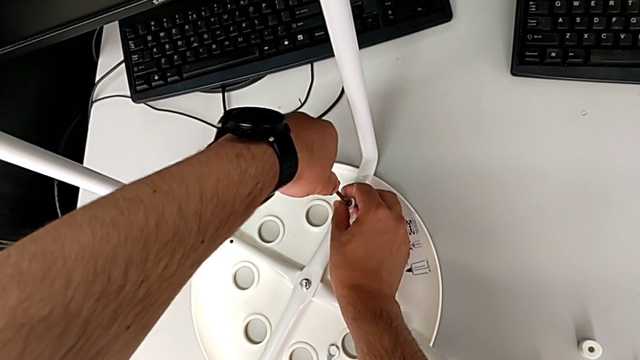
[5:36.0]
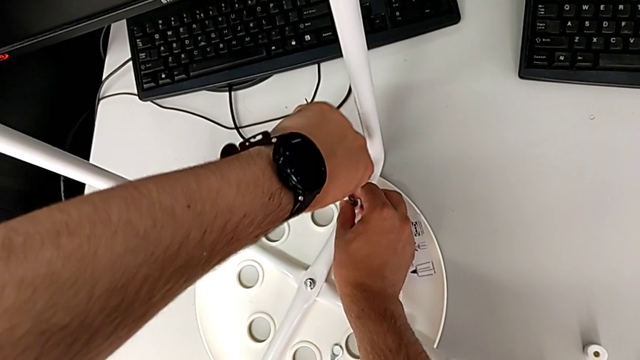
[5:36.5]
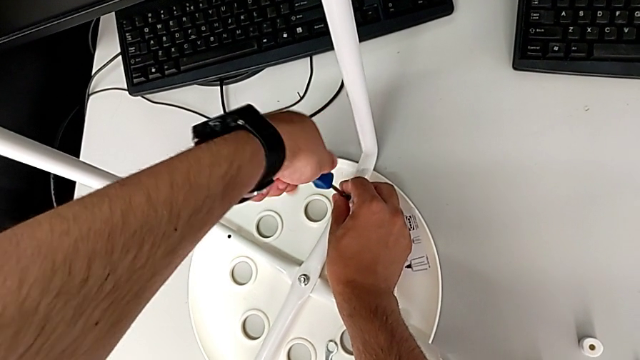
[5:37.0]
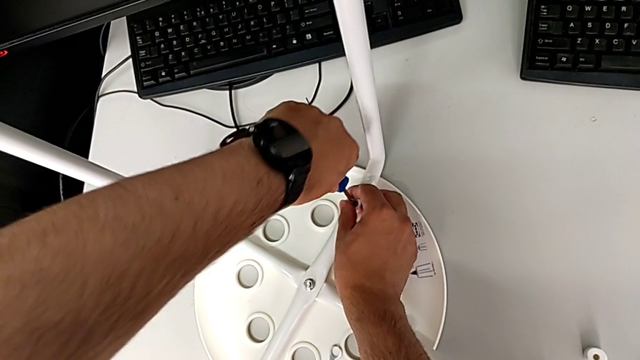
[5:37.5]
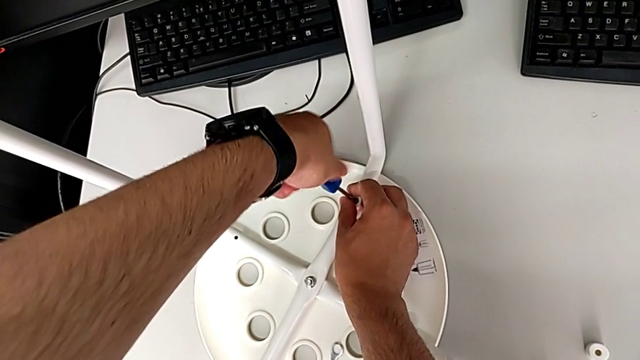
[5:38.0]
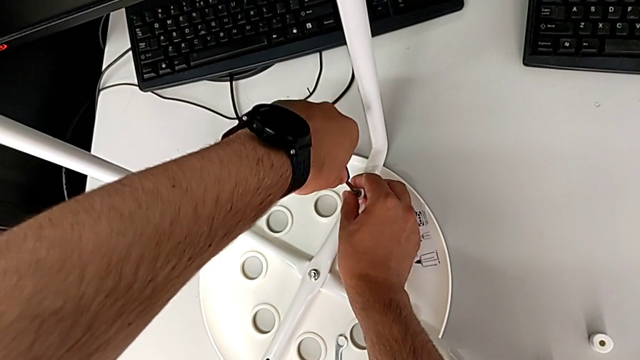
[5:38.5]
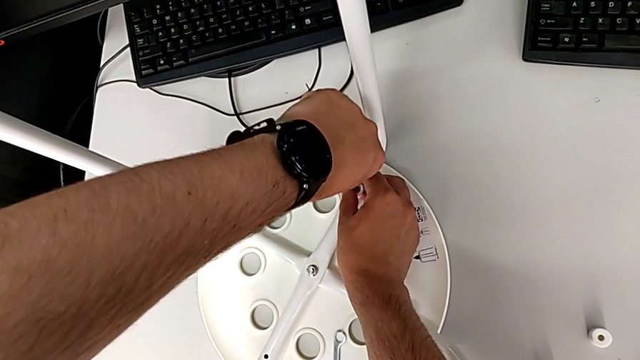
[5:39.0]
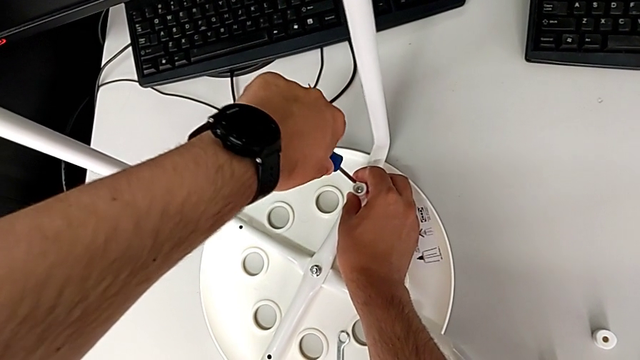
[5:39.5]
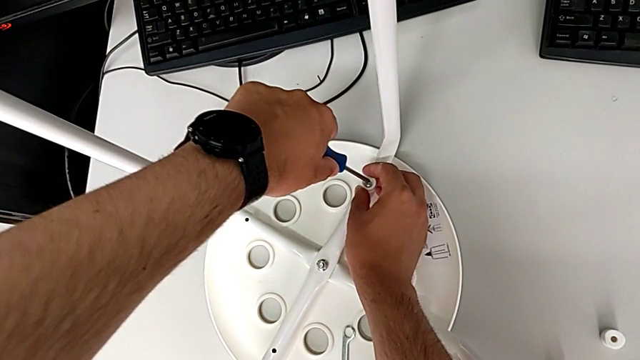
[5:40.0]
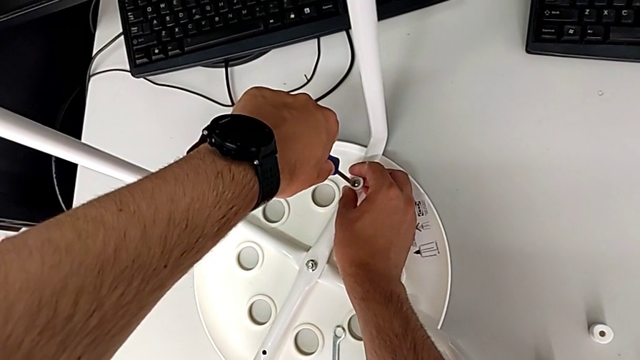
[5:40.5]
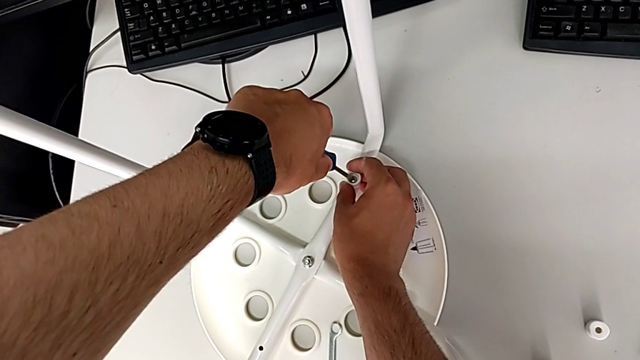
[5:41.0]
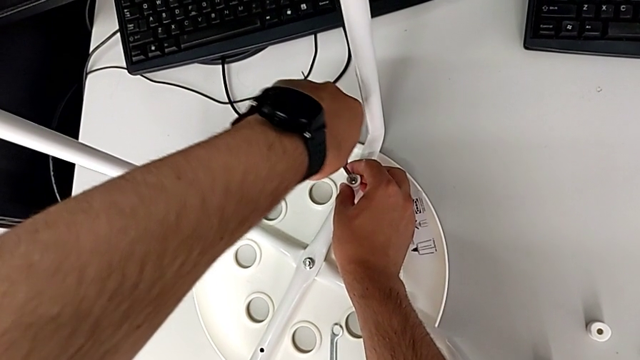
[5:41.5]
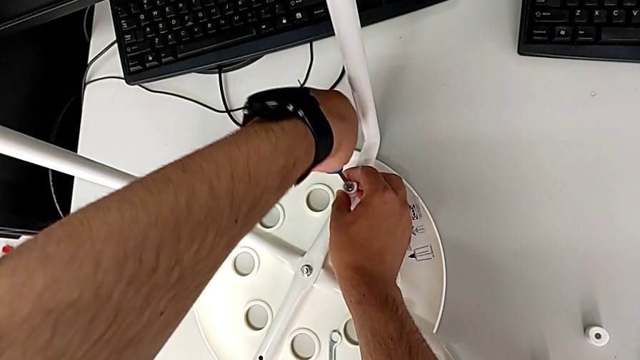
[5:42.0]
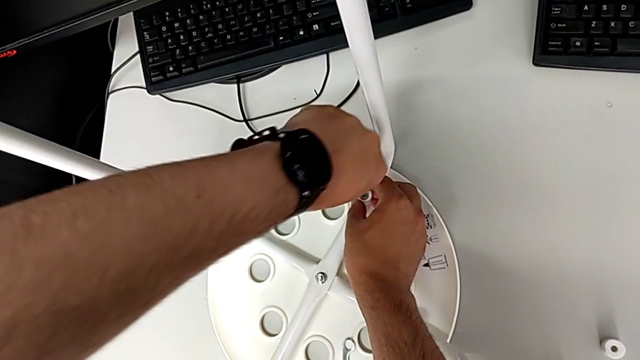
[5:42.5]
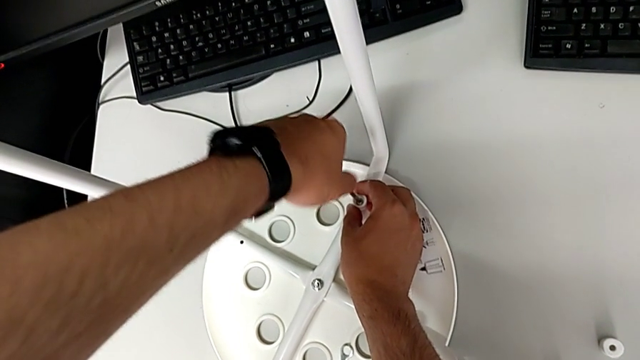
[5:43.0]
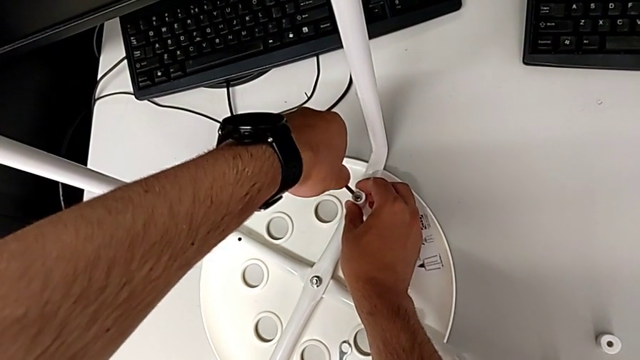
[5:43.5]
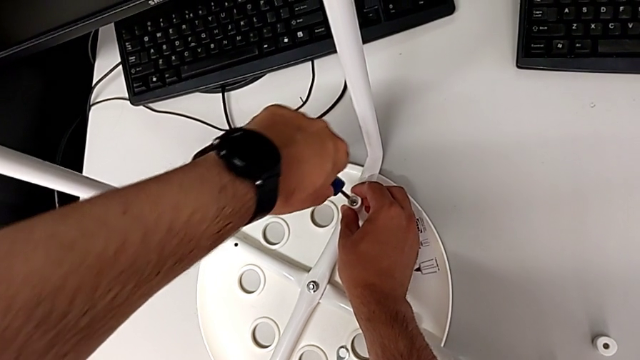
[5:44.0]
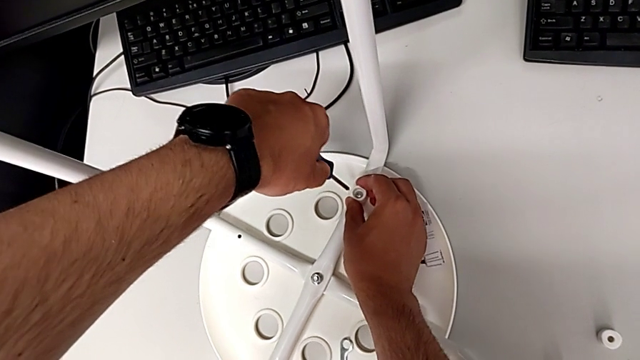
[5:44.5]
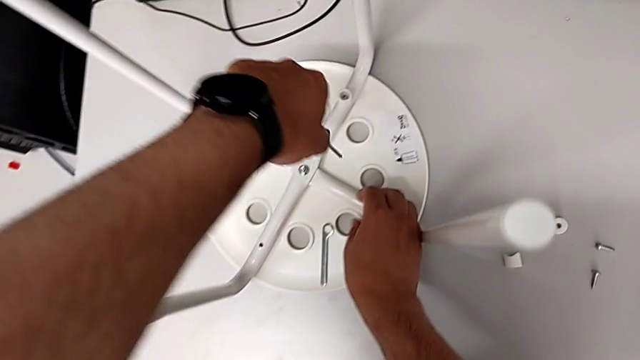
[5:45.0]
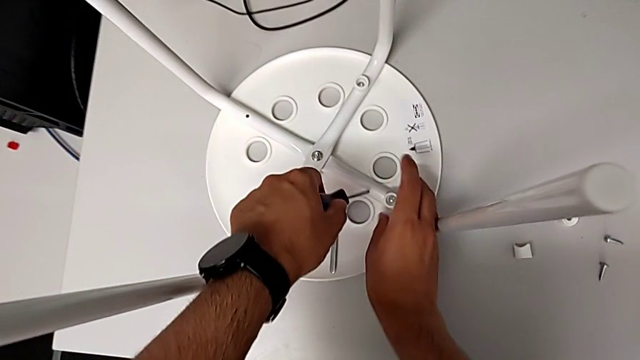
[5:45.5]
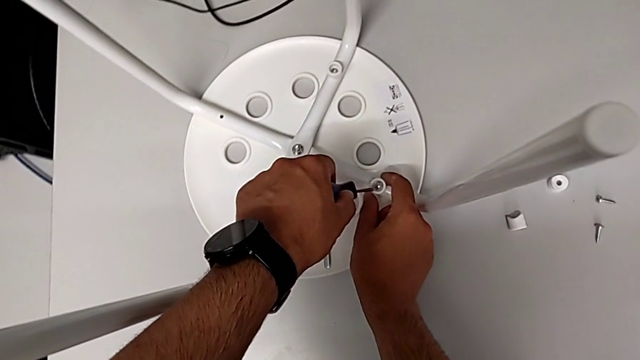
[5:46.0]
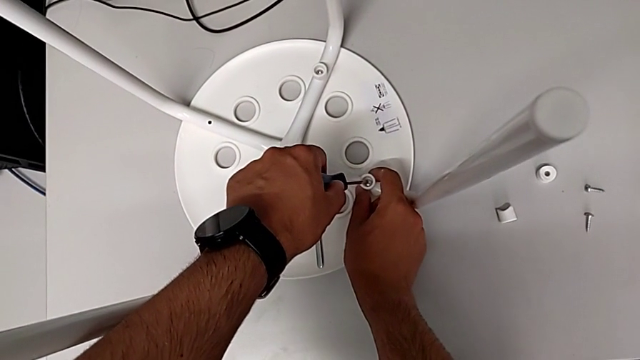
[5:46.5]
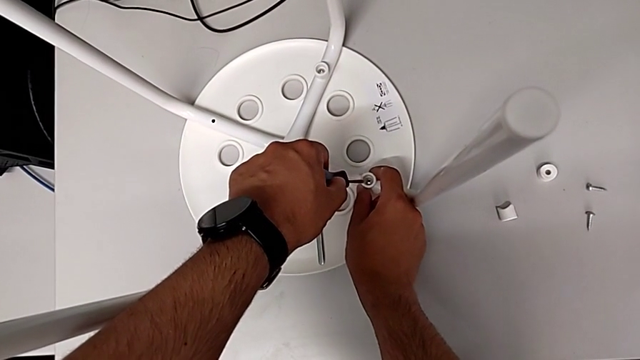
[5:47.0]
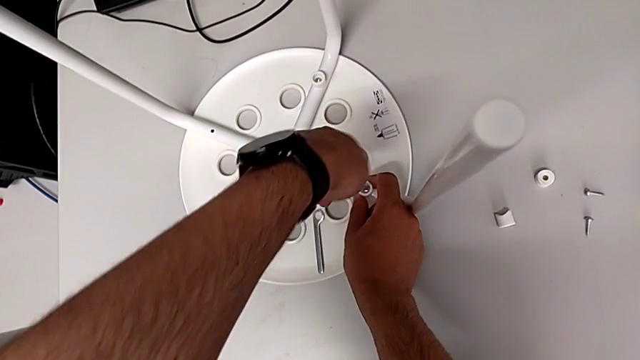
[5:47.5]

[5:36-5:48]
The camera wearer is assembling the seat. They keep screwing the screw, withdraw the screwdriver, insert it, screw the screw, withdraw the screwdriver and insert it.

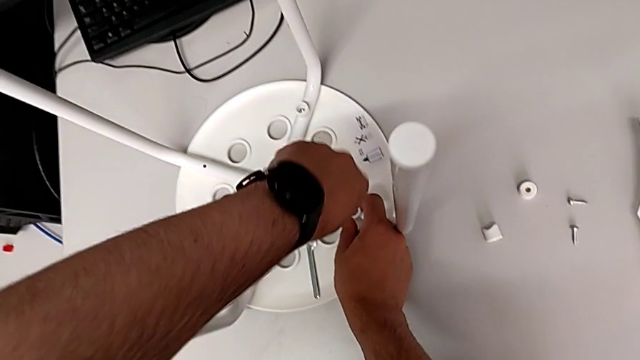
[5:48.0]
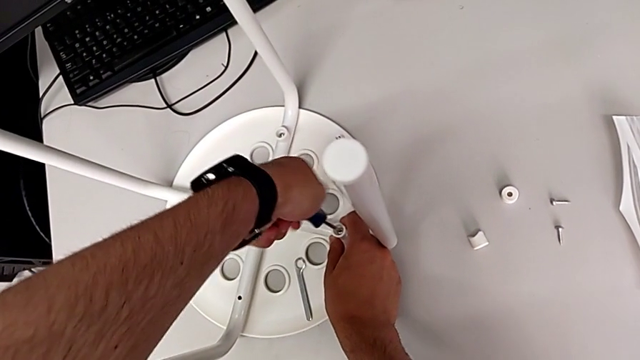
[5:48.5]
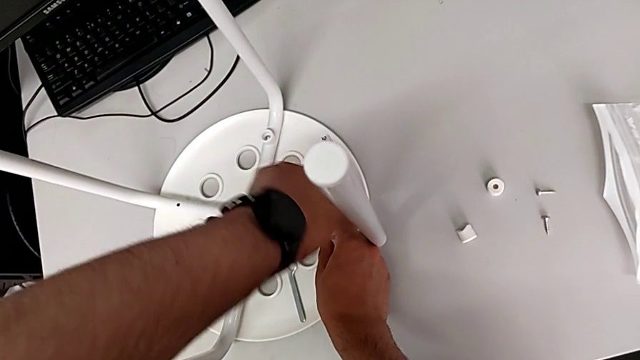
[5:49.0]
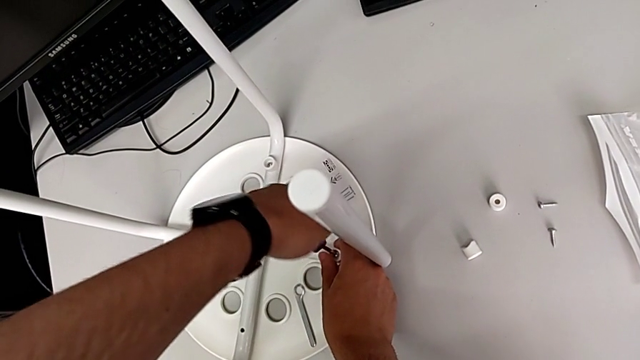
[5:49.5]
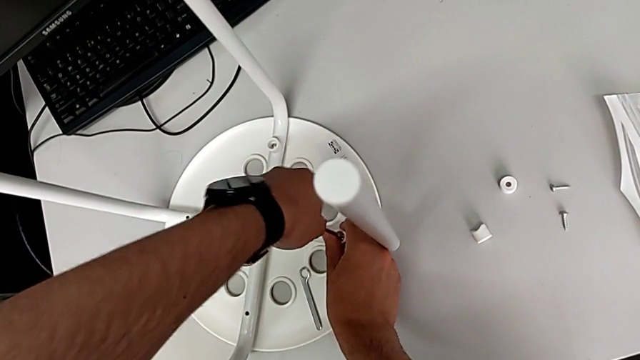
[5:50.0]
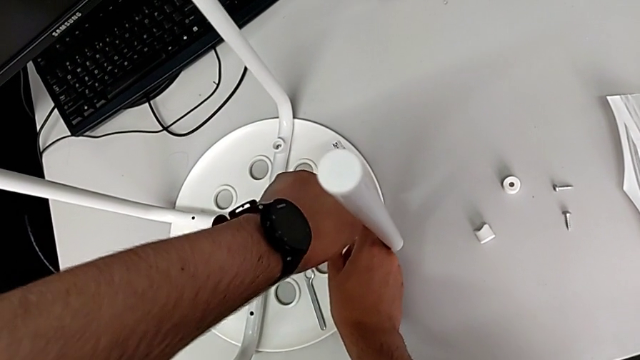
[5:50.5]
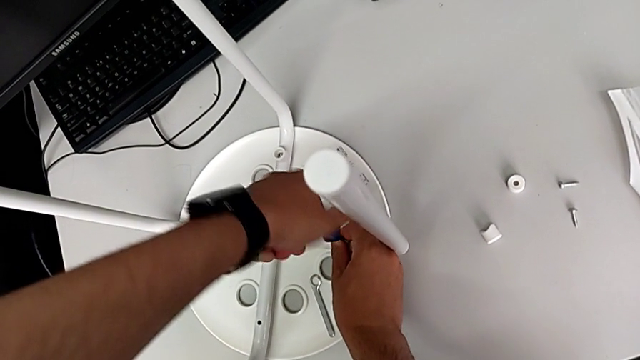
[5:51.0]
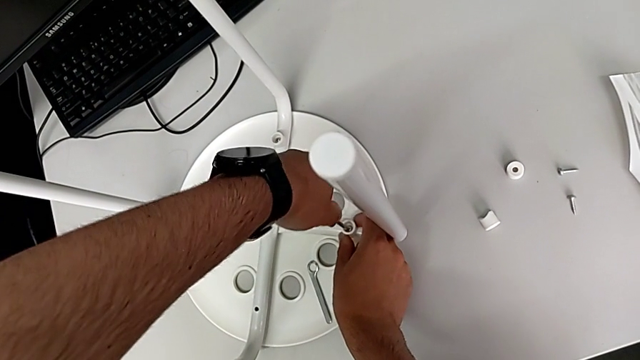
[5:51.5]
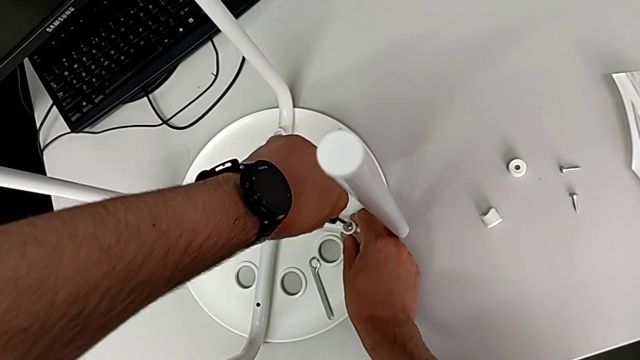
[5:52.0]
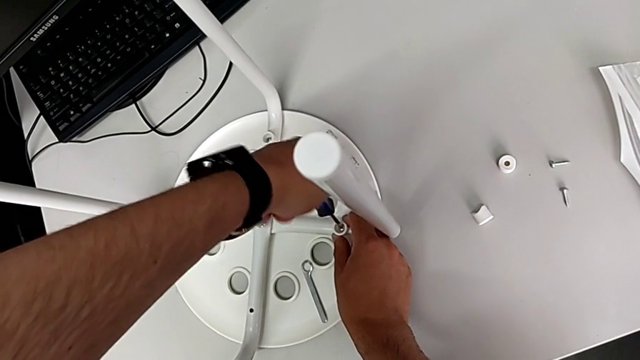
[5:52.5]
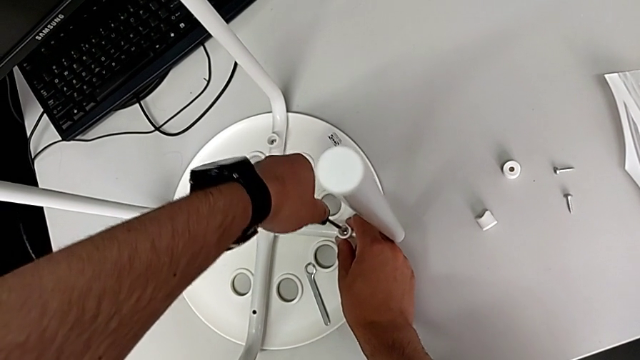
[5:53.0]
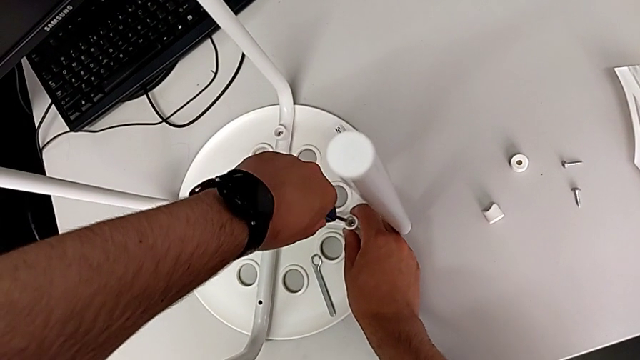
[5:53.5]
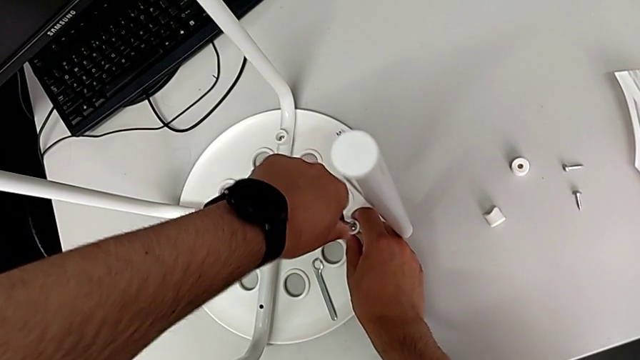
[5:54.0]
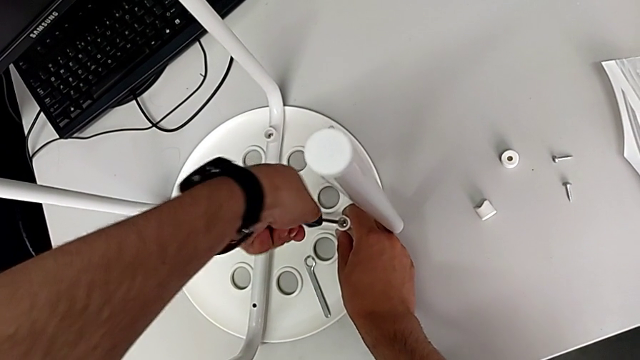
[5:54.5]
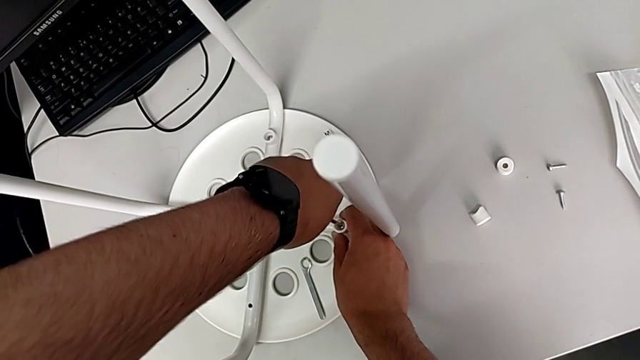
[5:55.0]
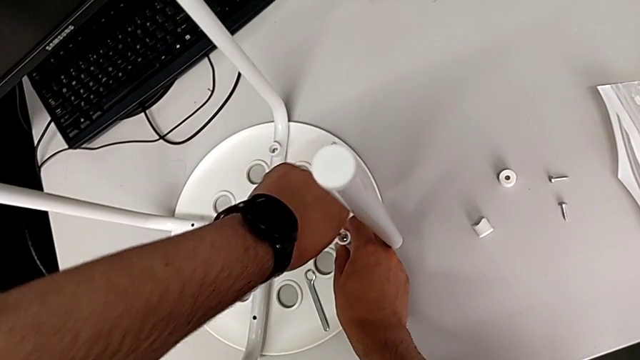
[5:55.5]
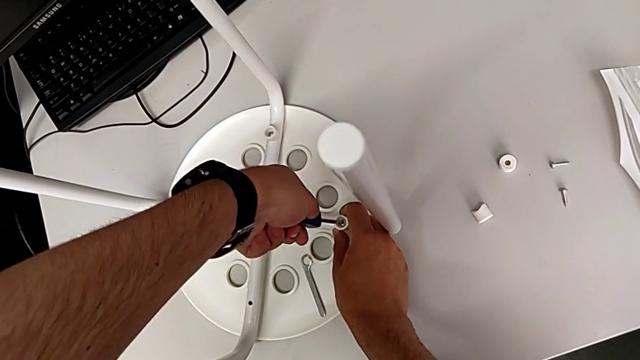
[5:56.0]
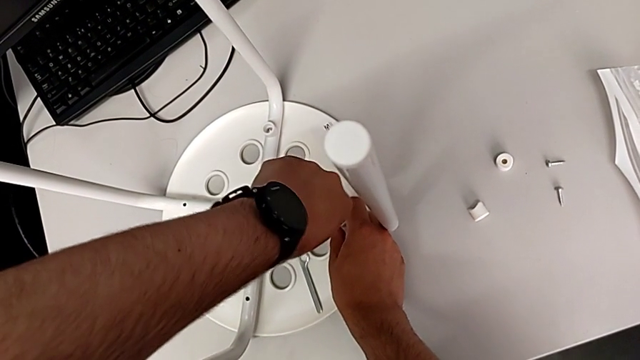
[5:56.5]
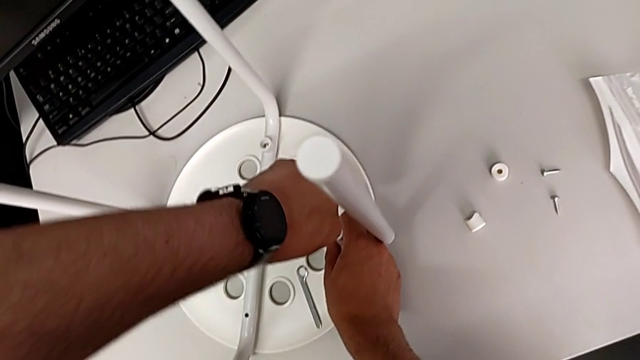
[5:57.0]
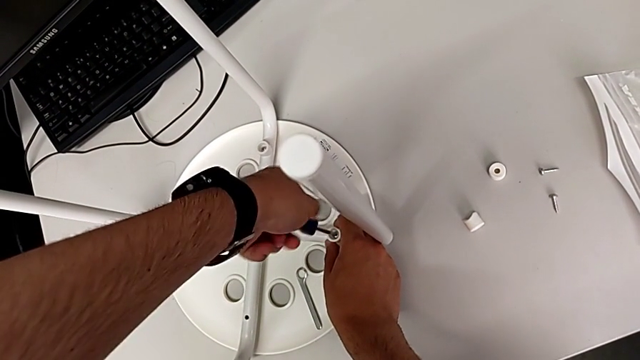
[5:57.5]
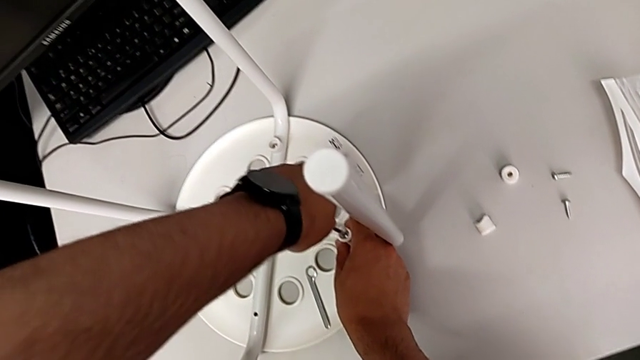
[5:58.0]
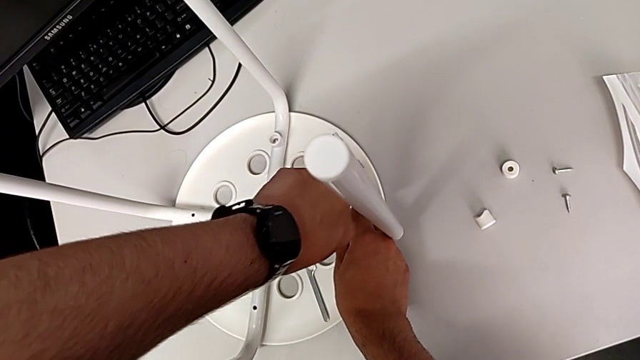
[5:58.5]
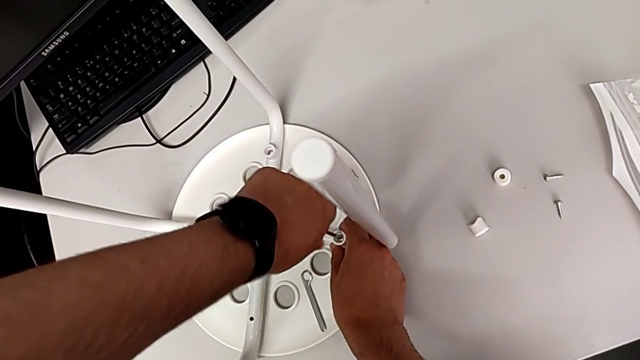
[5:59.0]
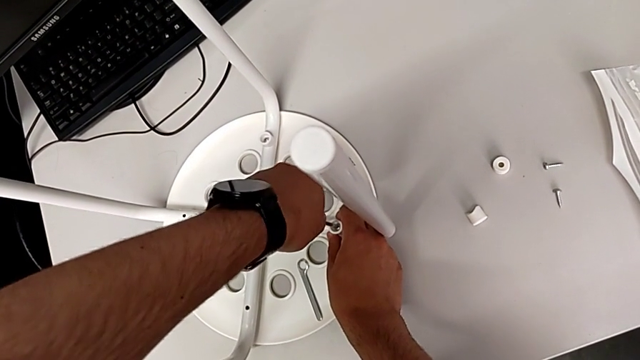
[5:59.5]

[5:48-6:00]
The camera wearer is assembling the seat. They screw the screw.
